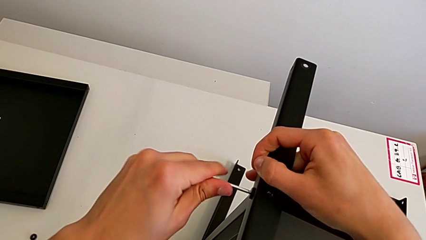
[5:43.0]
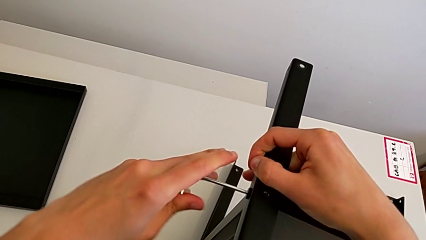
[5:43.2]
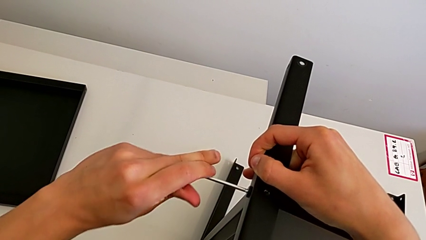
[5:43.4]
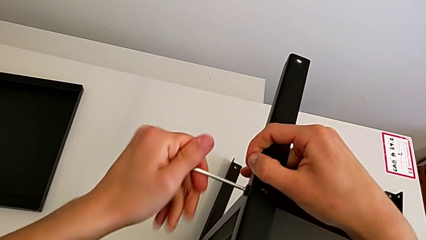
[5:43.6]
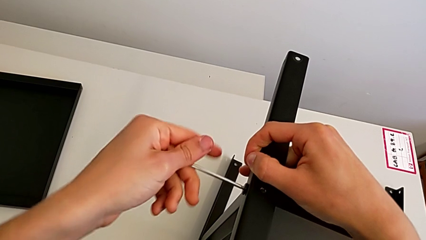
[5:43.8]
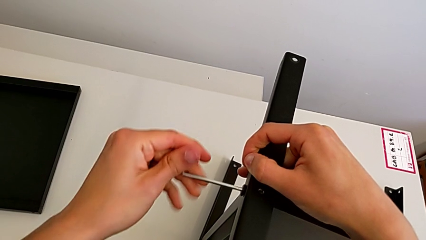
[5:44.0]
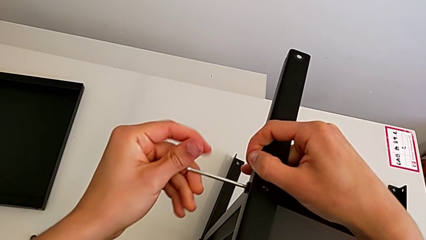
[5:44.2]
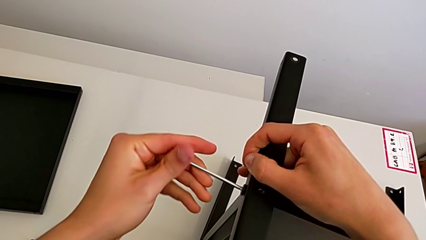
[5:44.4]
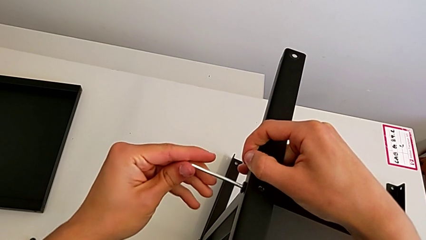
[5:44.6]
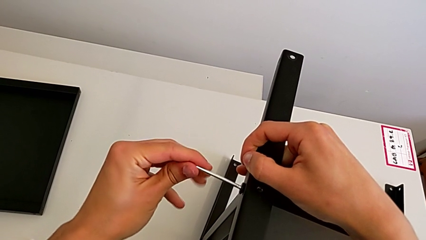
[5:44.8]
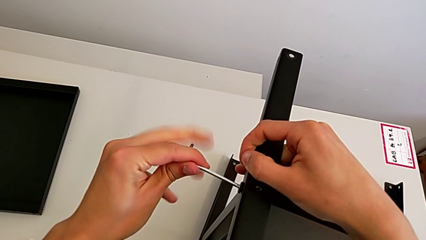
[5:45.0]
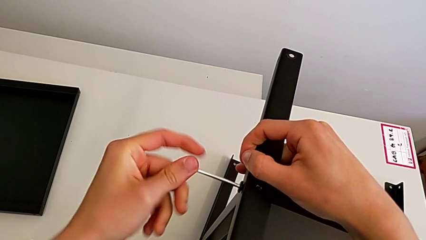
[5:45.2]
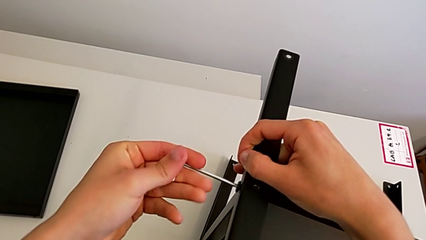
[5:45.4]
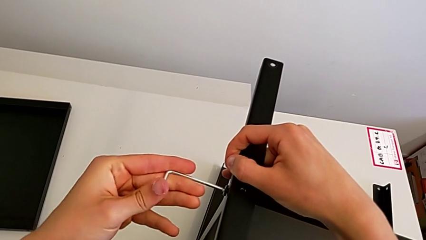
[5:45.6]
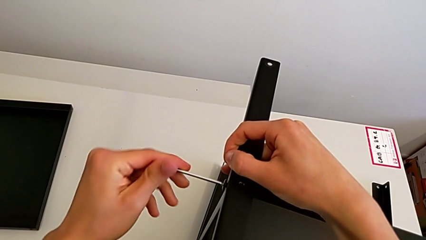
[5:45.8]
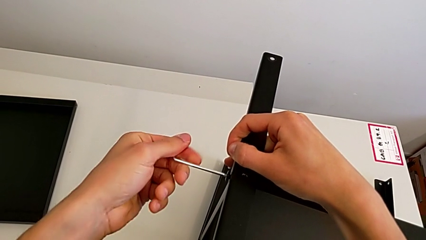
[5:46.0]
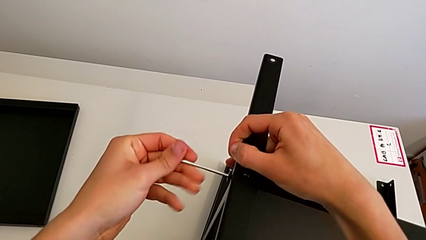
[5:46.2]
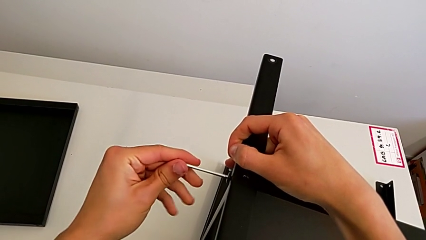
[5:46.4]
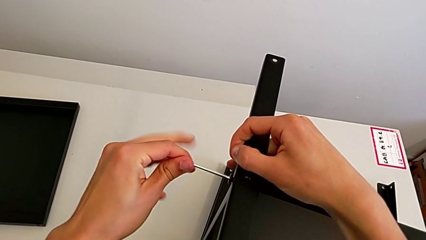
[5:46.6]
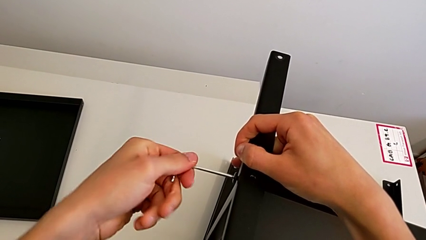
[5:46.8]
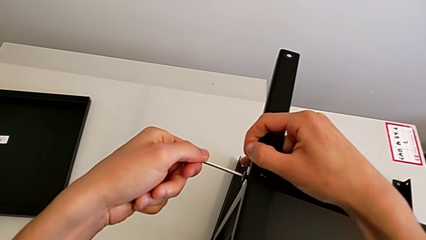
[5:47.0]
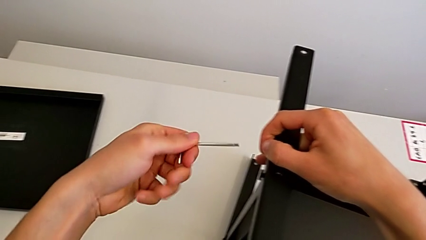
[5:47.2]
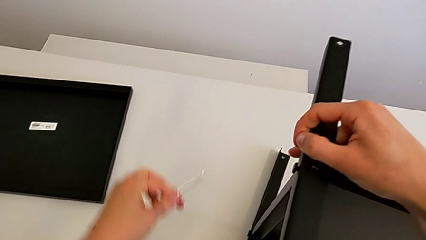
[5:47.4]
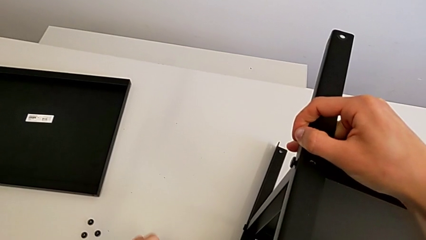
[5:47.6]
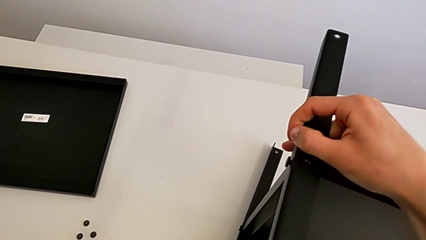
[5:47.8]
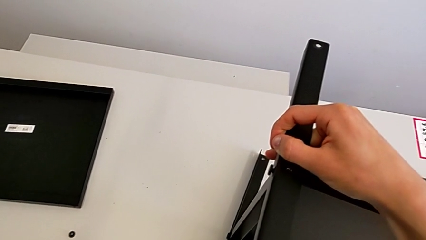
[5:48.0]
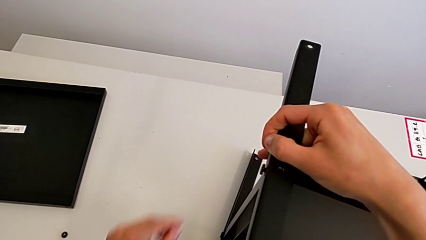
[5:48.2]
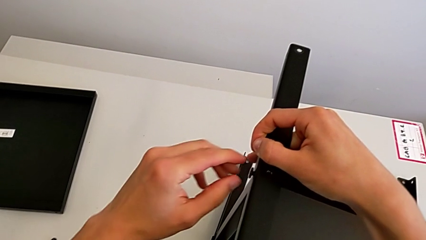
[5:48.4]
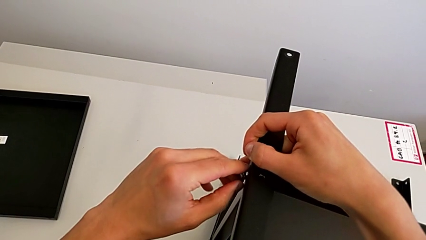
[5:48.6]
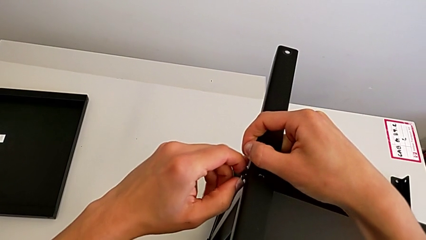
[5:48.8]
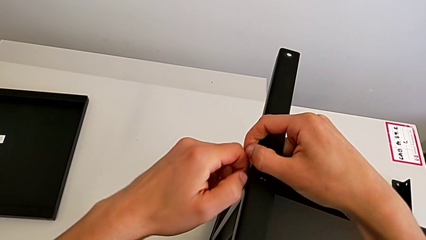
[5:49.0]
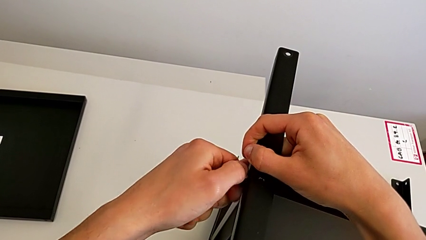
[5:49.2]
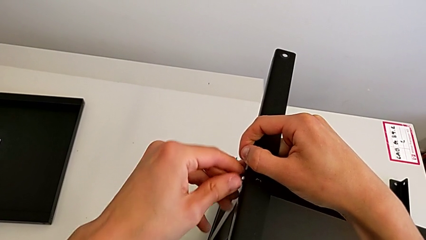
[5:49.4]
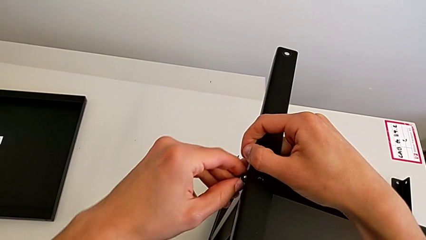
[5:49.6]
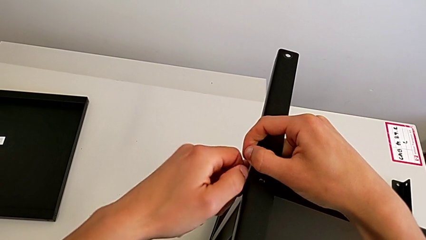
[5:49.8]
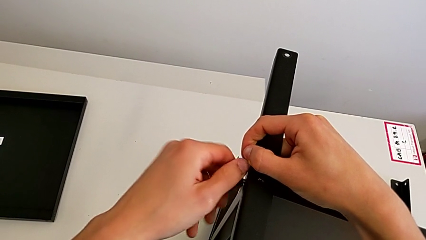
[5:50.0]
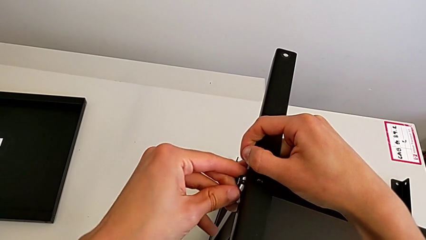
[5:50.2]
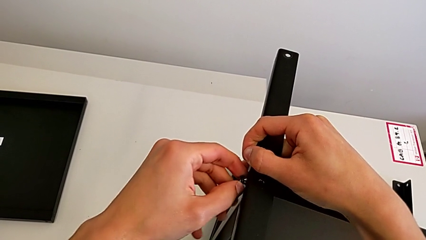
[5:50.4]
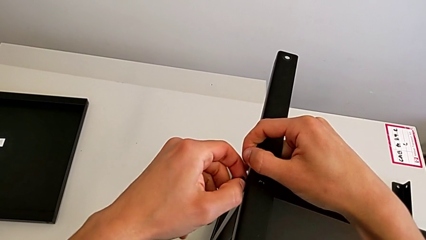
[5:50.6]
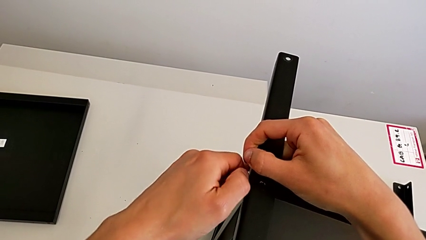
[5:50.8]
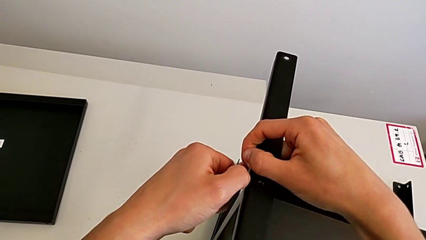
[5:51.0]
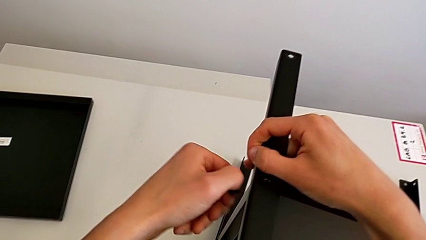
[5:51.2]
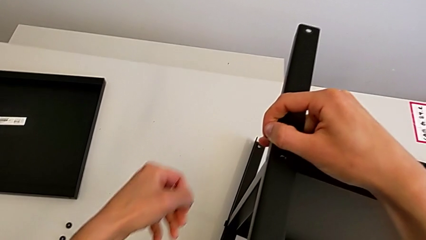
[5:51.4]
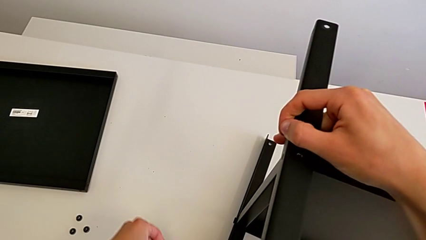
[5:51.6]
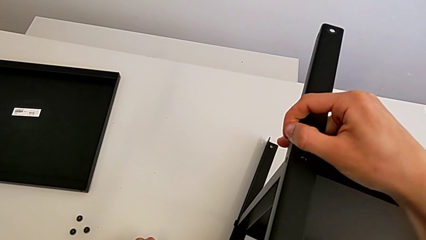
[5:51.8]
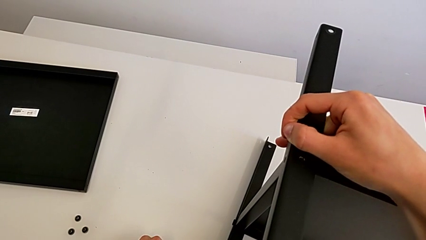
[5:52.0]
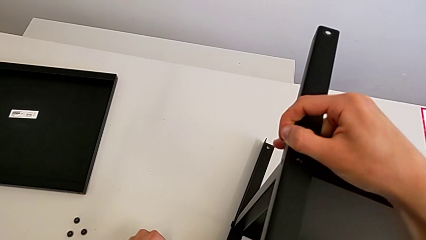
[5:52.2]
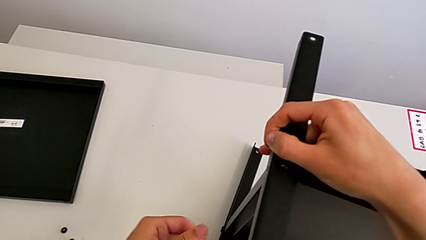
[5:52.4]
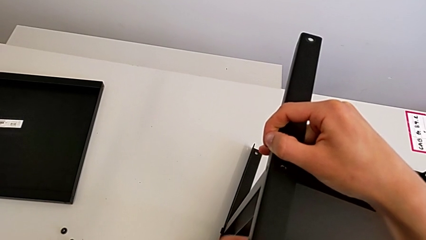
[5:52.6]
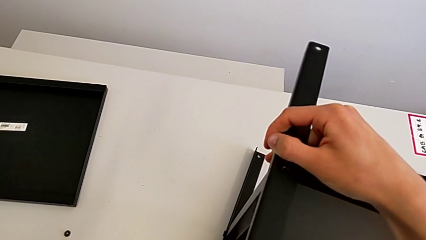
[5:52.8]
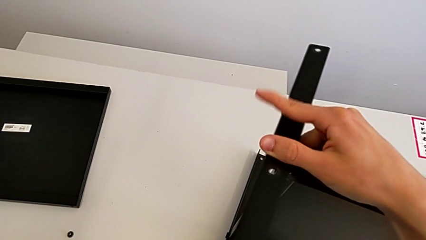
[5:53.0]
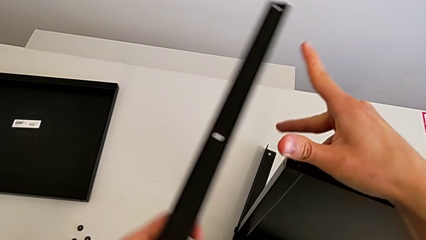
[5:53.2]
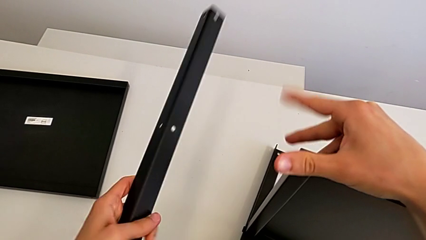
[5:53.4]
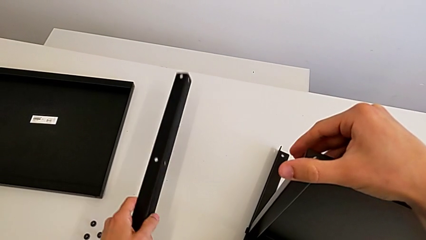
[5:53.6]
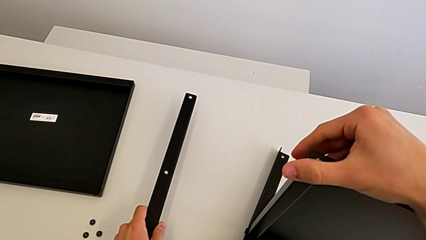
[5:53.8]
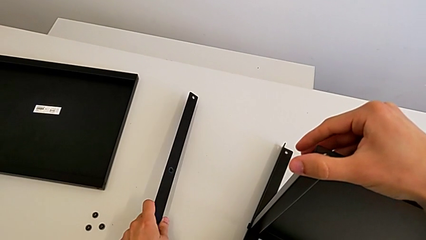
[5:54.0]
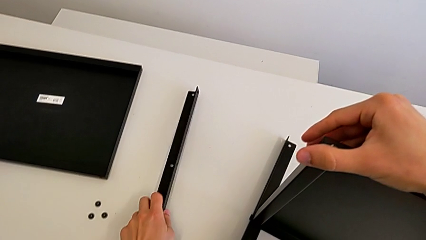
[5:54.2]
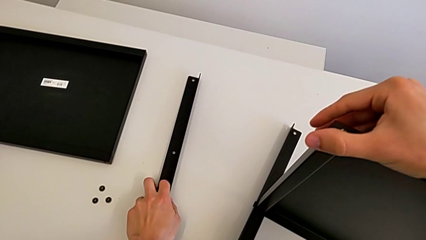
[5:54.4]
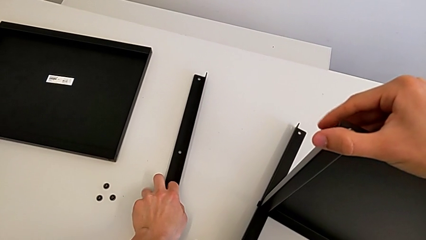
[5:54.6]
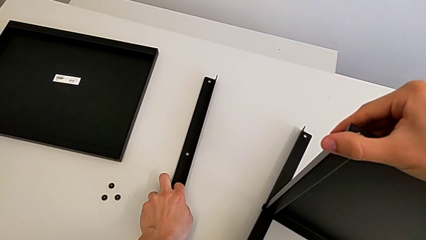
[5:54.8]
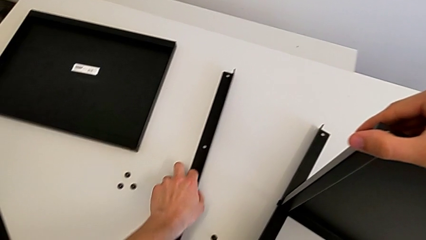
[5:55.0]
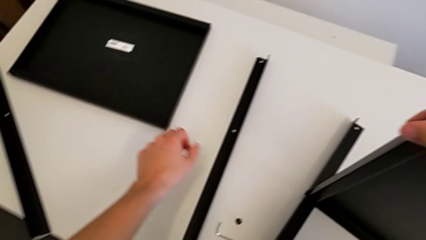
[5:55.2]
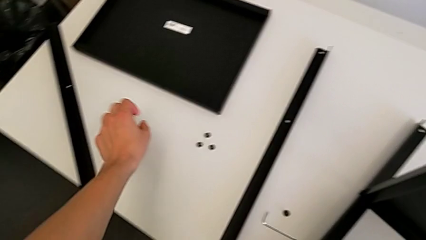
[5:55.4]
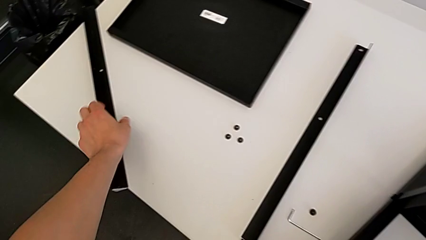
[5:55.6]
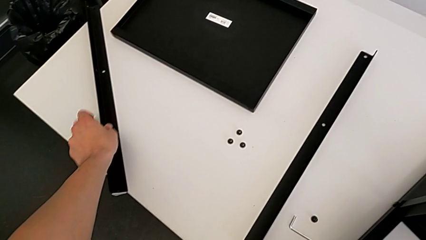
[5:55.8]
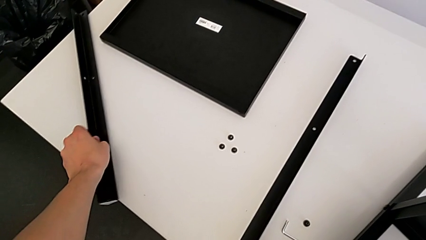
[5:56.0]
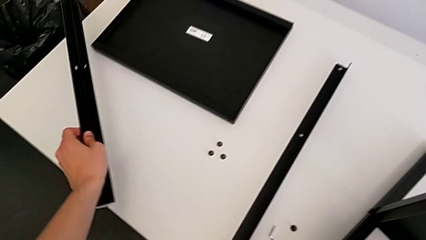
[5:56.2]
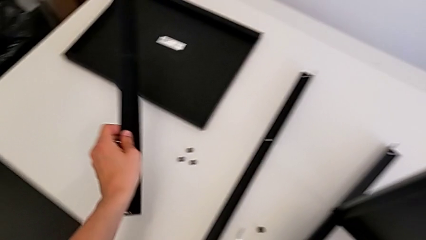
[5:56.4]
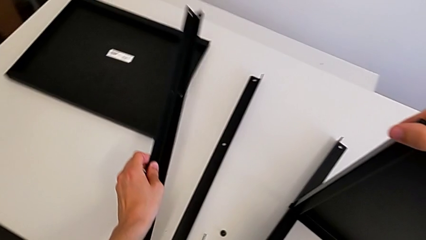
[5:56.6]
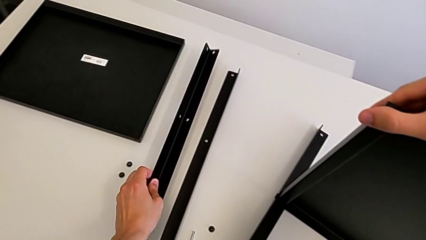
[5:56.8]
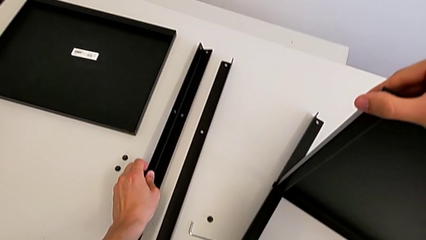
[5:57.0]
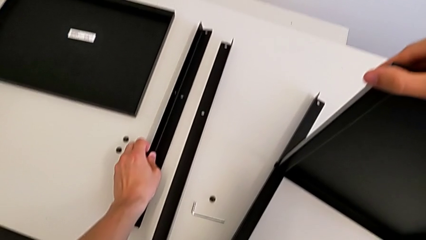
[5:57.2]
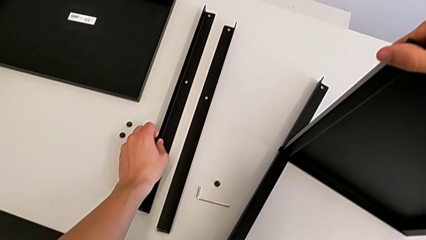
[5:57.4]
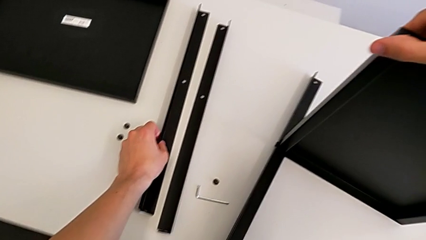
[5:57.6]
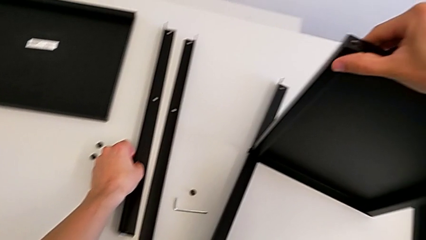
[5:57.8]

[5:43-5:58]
The camera wearer is unscrewing the sixth screw on the shelf. They unscrew the hex socket head, withdraw the Allen wrench, place it, unscrew the hex socket head, disassemble it, place it, place the leg, grab it and place it.

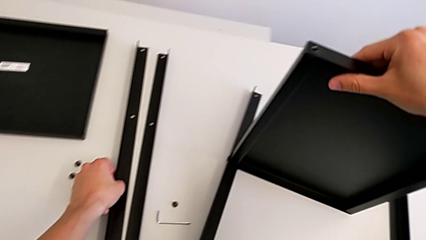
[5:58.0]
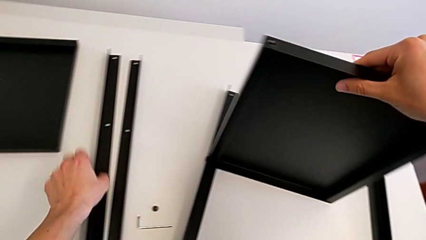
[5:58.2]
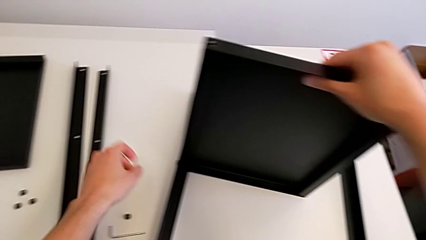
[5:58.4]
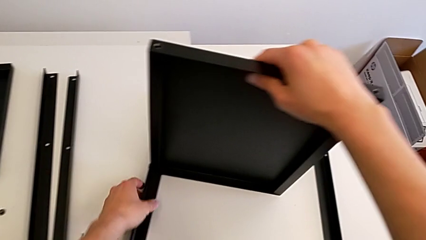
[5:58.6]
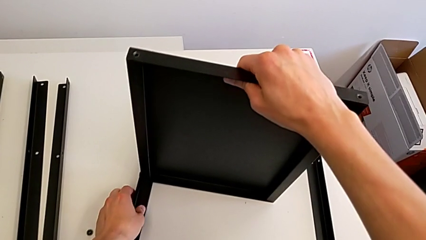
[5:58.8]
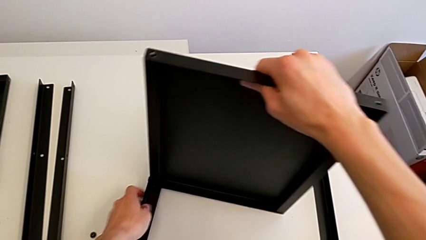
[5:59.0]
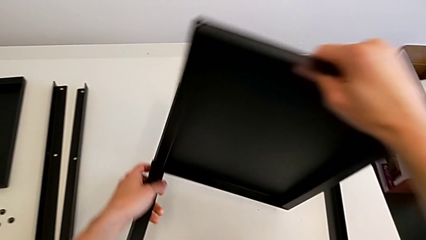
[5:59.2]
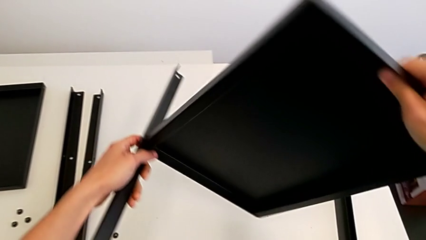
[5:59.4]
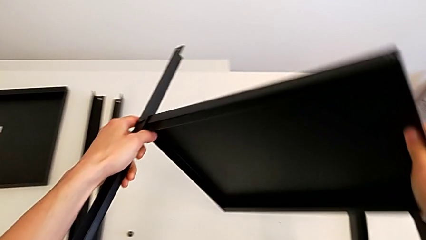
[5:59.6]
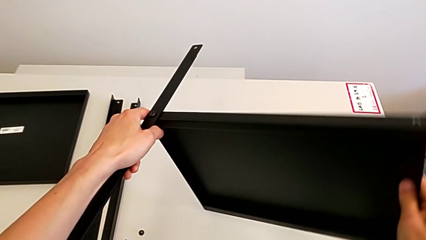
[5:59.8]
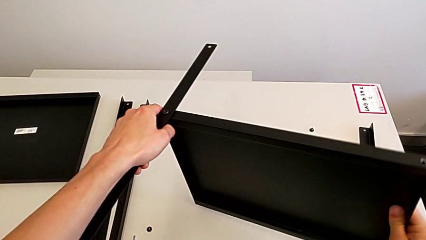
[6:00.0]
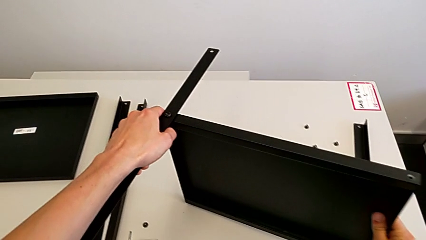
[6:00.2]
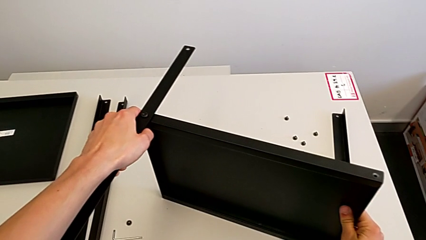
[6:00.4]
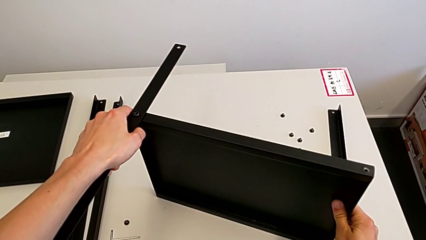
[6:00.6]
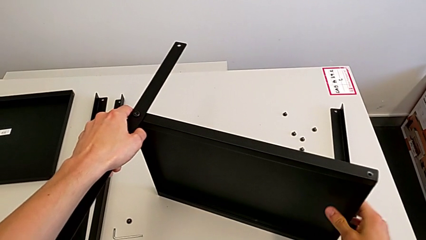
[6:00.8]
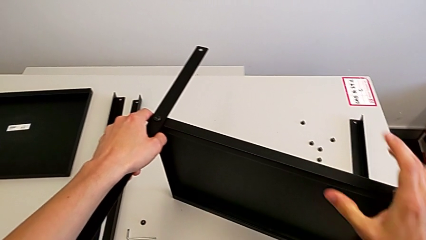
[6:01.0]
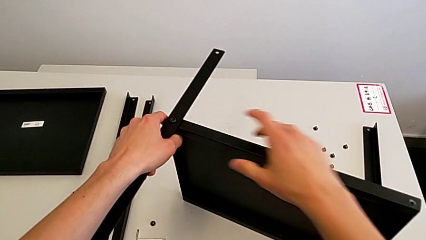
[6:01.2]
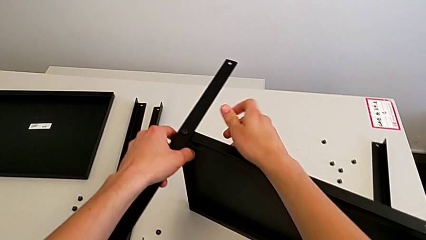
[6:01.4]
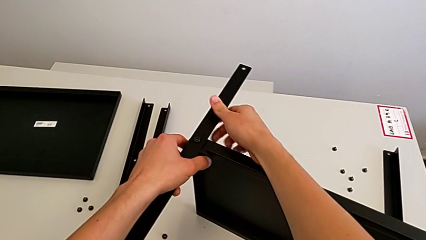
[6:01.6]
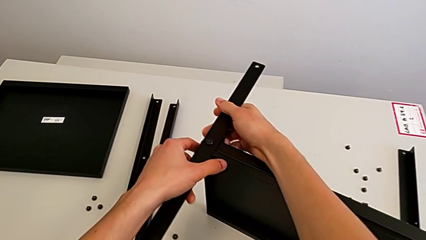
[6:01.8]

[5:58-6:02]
The camera wearer is unscrewing the seventh screw on the shelf. They rotate the nightstand and approach the hex socket head.
